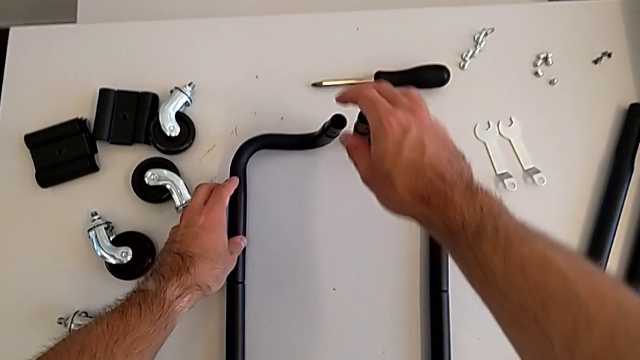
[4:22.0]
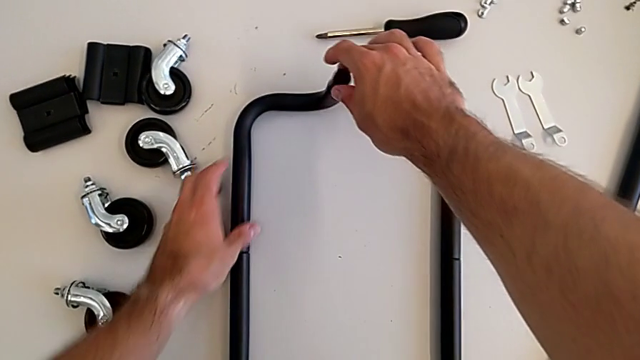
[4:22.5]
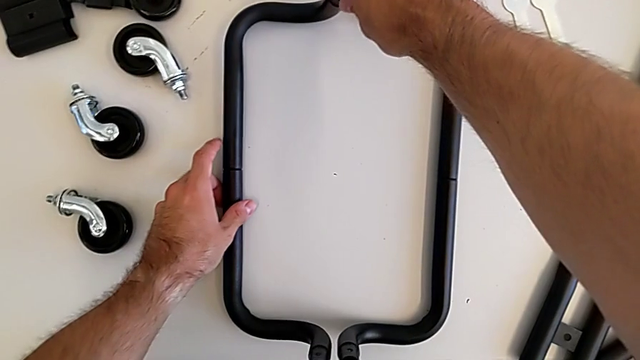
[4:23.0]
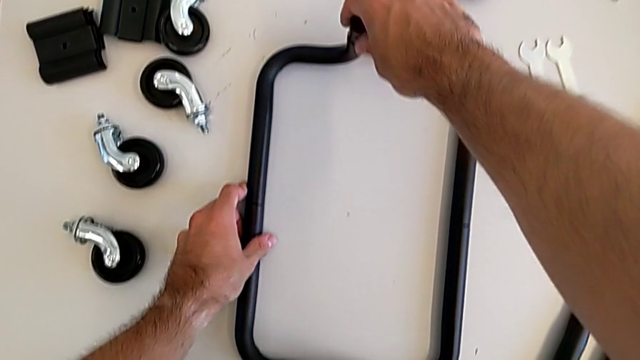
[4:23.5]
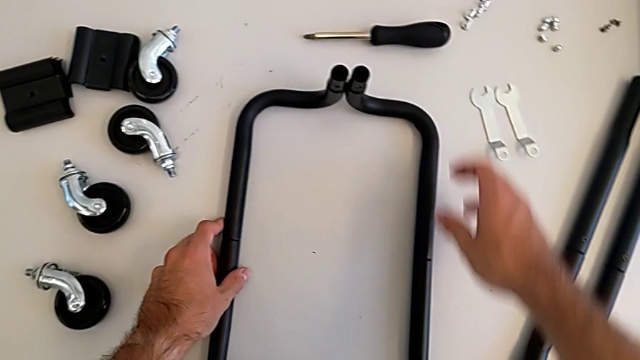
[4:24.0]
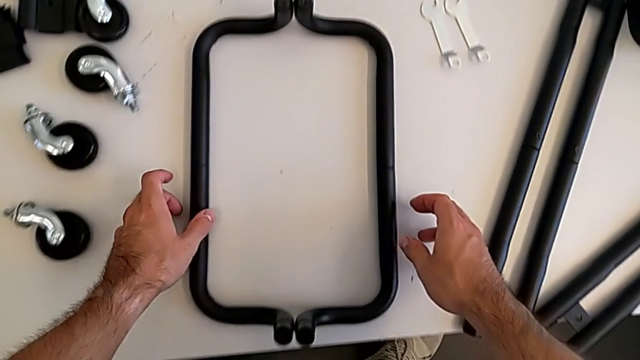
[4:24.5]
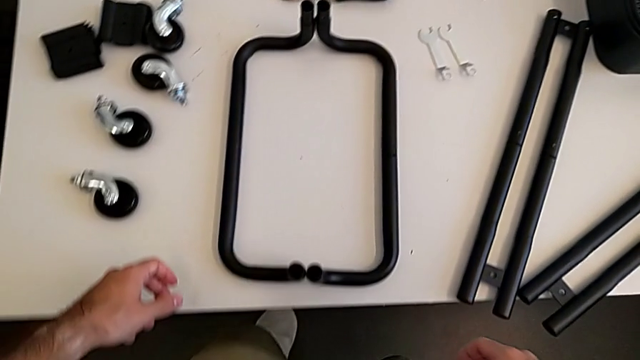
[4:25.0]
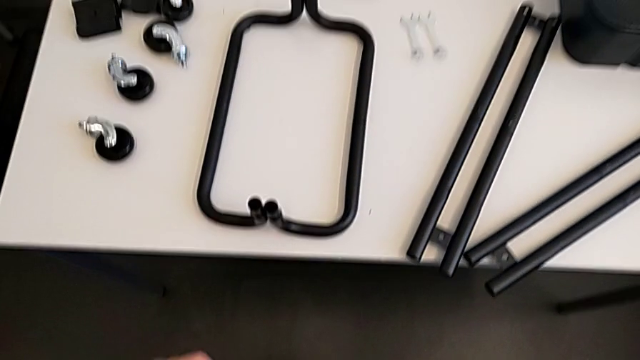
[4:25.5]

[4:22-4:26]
The camera wearer is aligning the base frames. They keep aligning the frame.

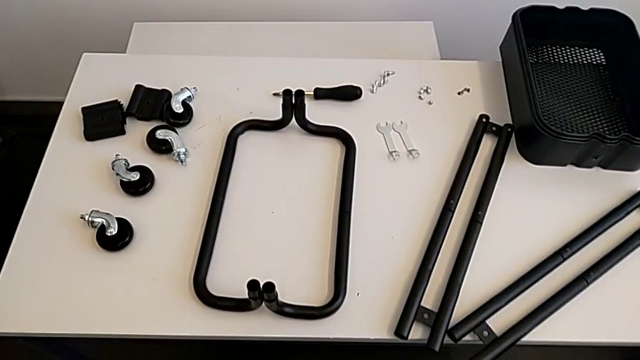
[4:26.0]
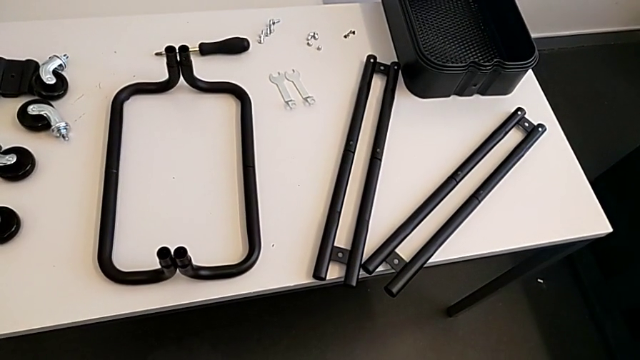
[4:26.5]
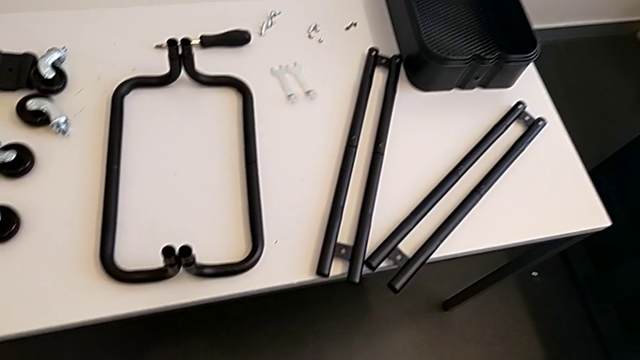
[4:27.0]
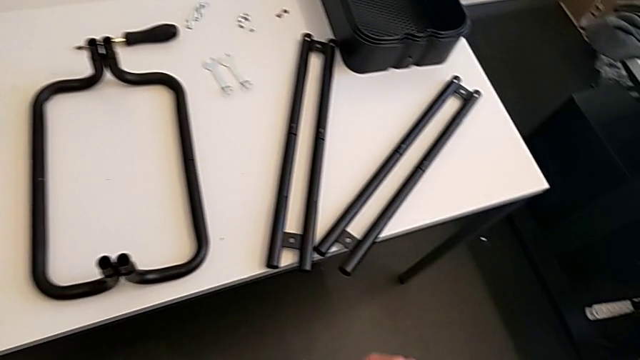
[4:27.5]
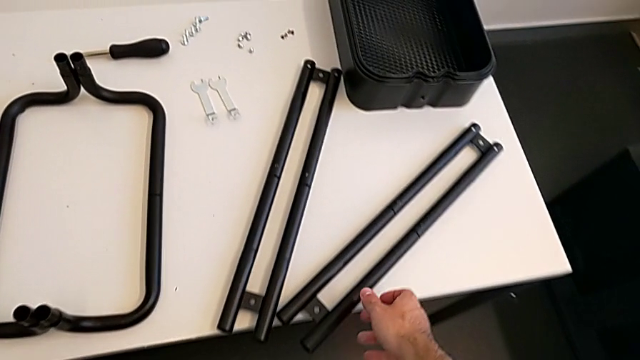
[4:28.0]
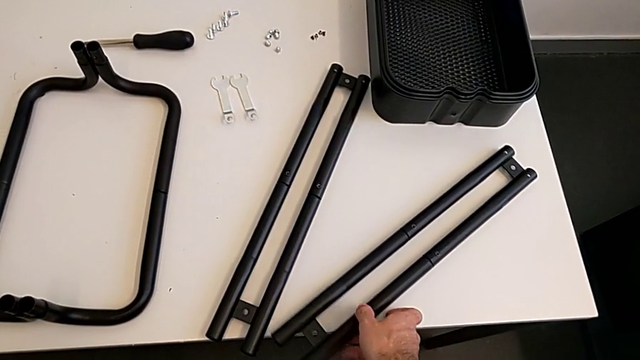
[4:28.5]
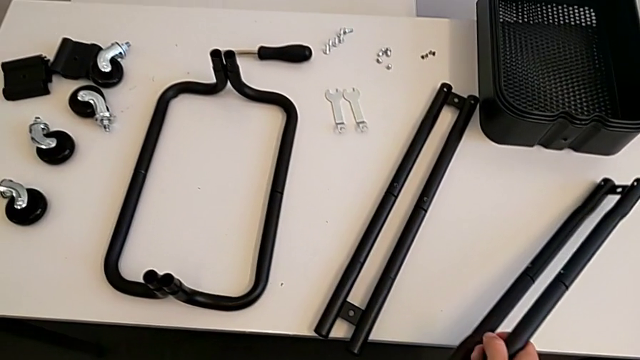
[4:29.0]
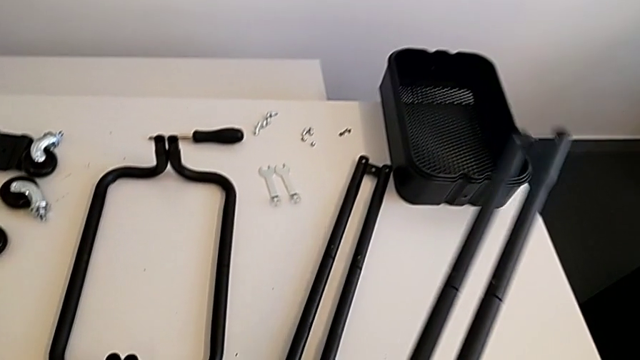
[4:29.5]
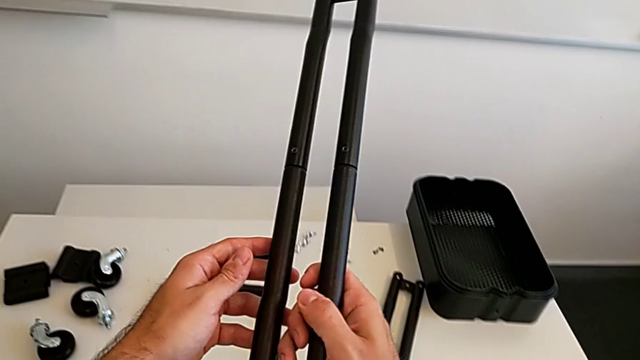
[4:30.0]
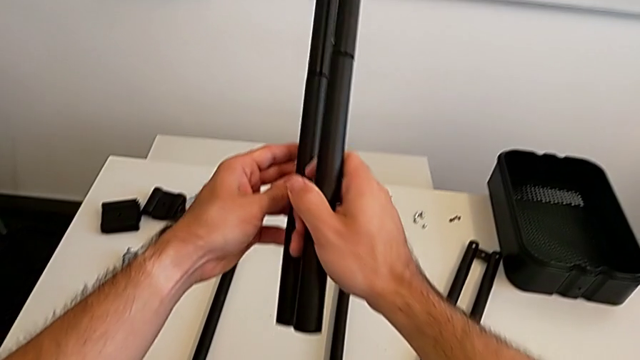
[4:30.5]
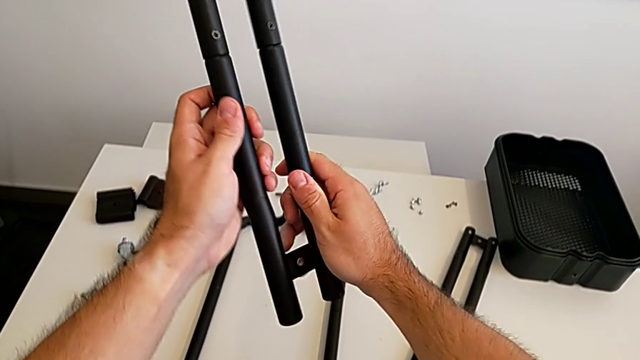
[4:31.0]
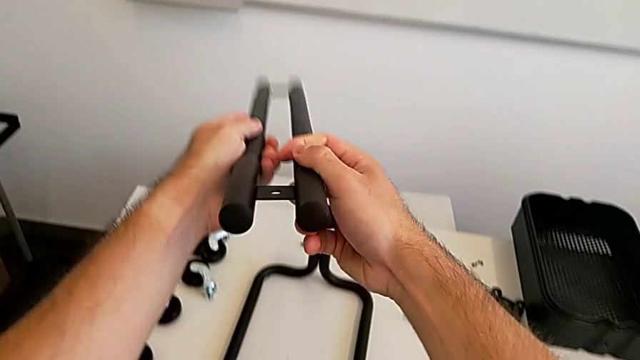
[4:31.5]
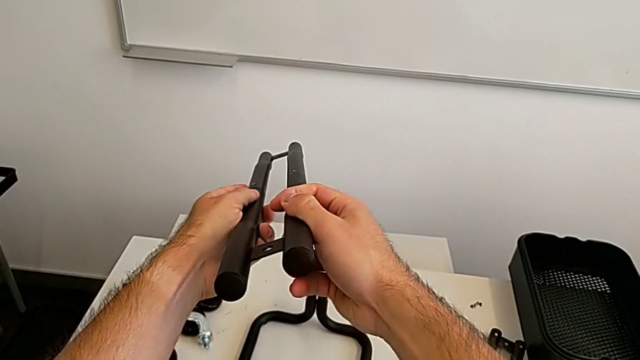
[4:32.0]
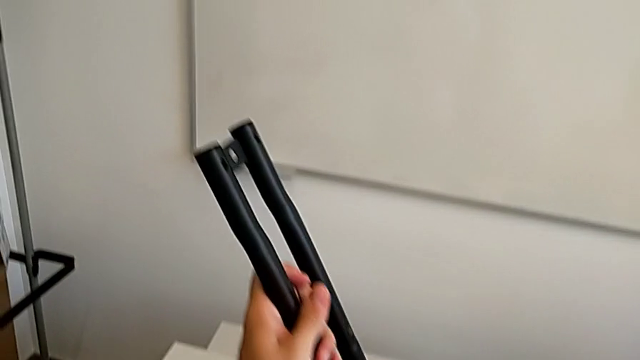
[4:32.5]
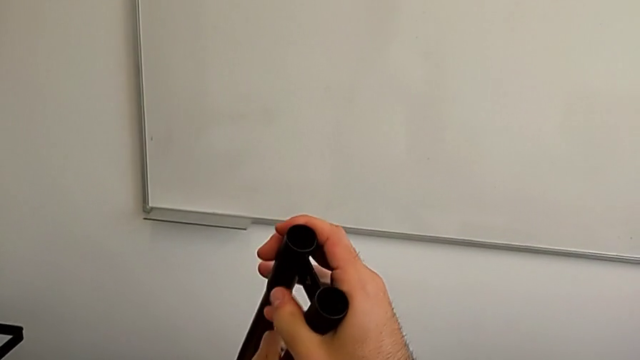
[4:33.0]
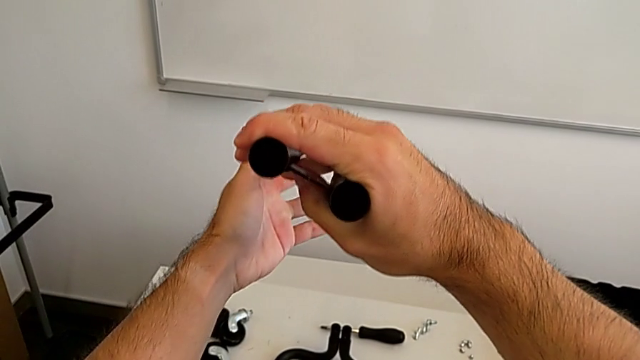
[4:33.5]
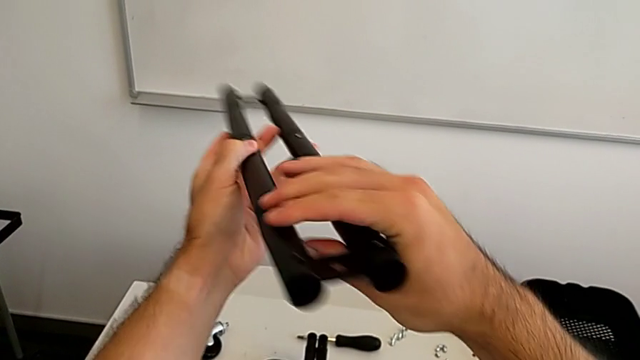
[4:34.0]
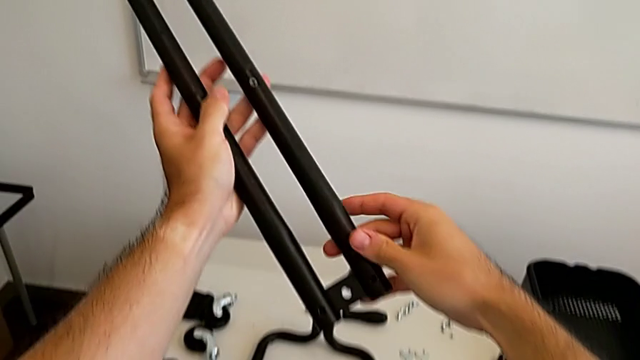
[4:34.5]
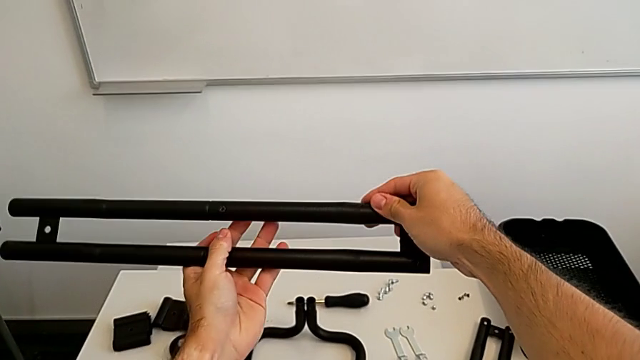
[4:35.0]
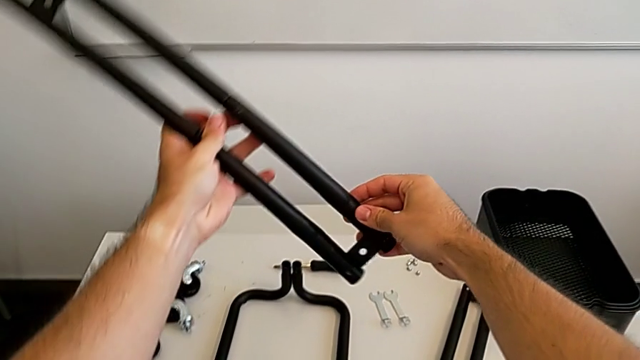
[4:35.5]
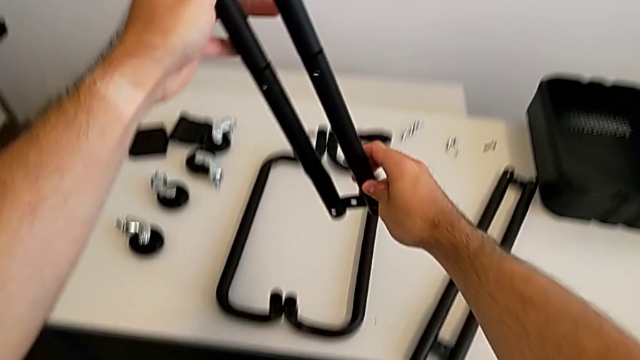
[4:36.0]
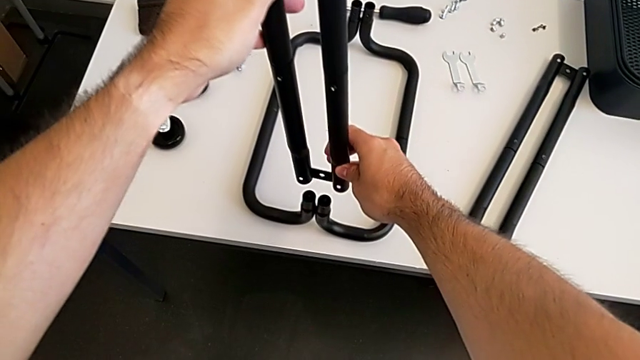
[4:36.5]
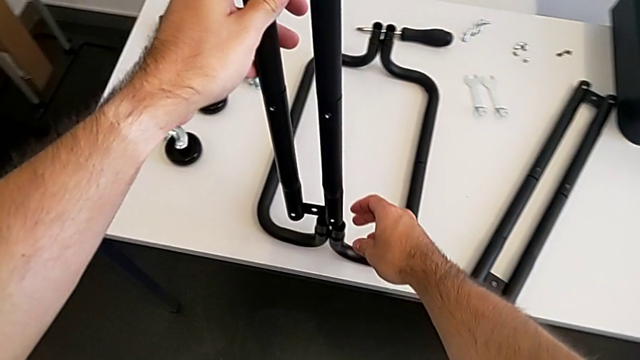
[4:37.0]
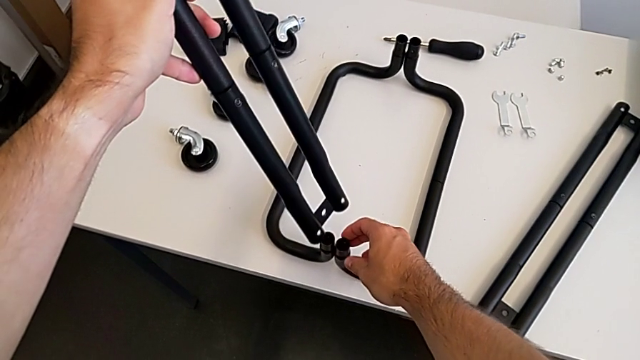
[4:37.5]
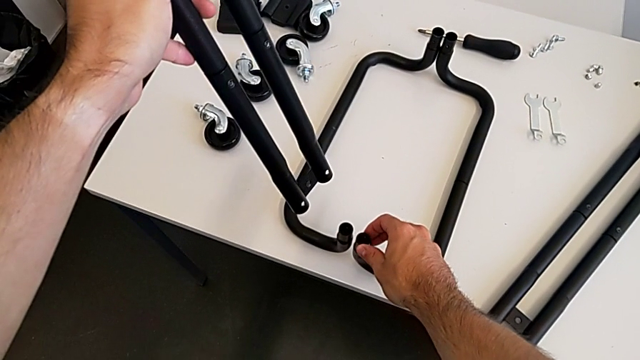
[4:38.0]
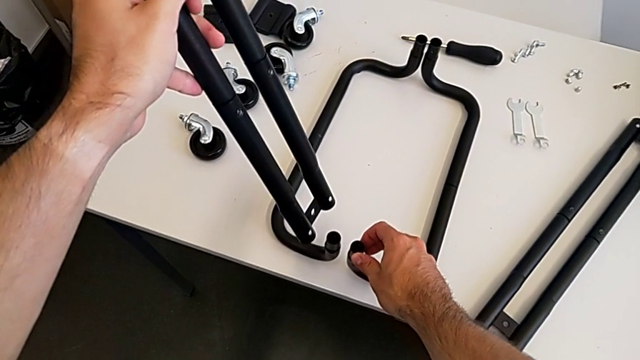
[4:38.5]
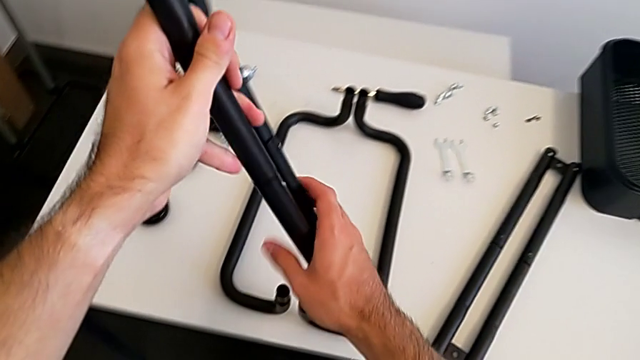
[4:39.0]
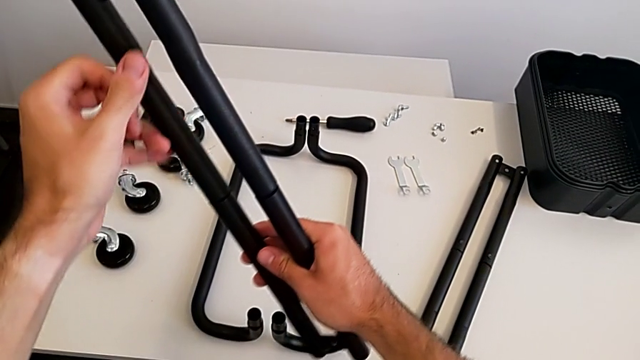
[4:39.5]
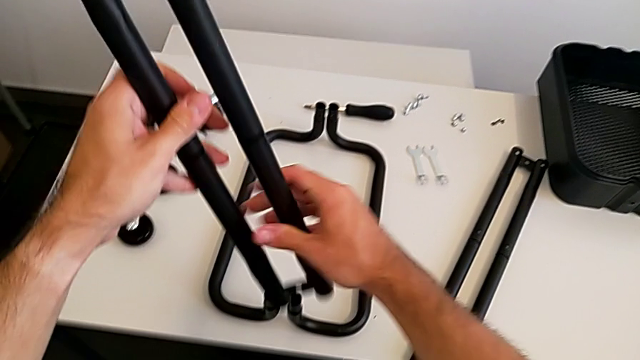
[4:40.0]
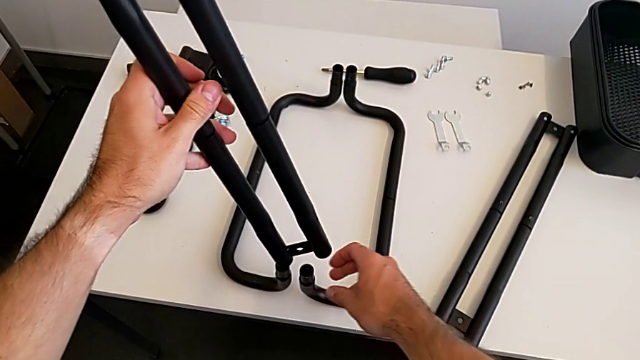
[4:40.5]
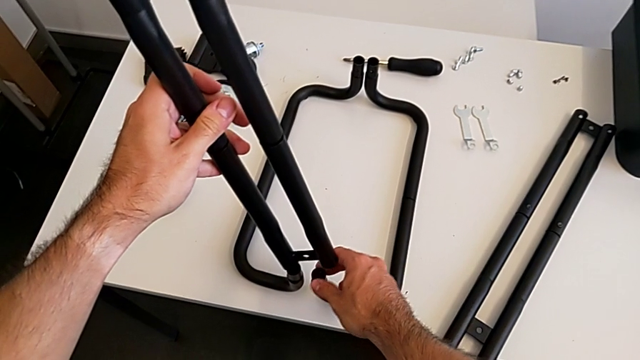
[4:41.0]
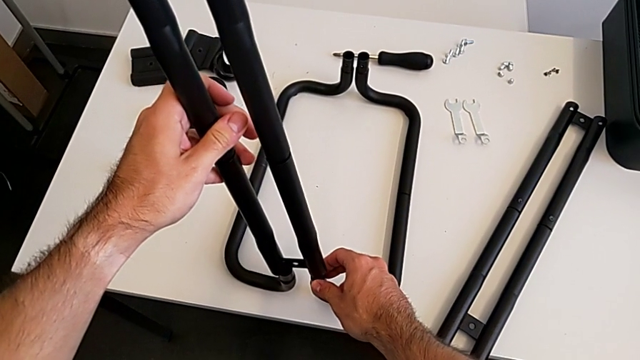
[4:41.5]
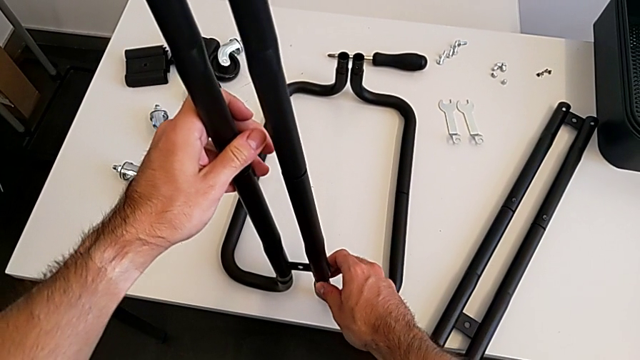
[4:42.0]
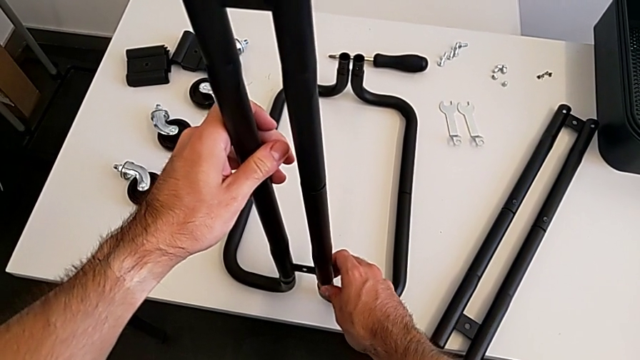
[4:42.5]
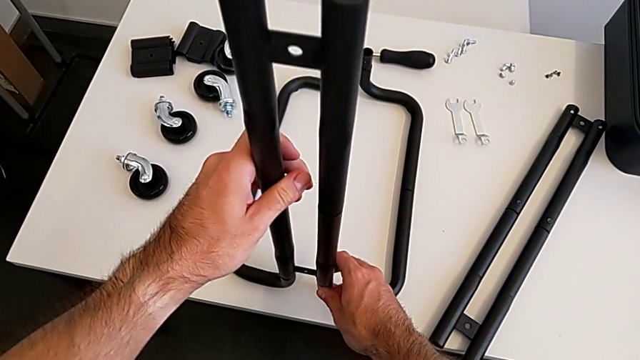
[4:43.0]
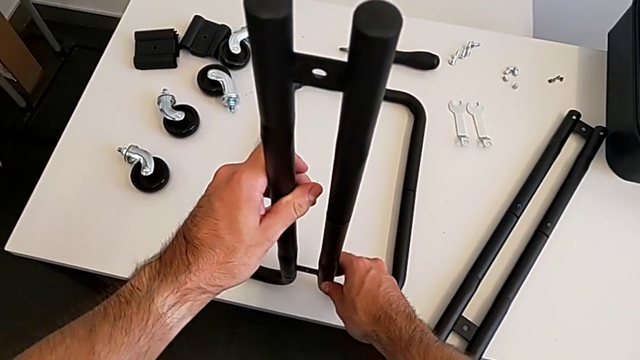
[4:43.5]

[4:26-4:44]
The camera wearer is assembling the side frames onto the base frame. They grab the first leg, inspect the leg, align the first leg and insert it.
